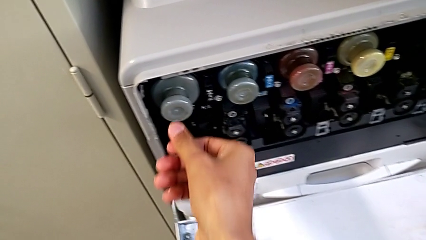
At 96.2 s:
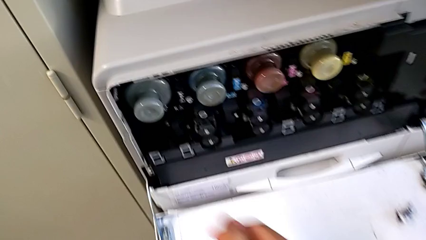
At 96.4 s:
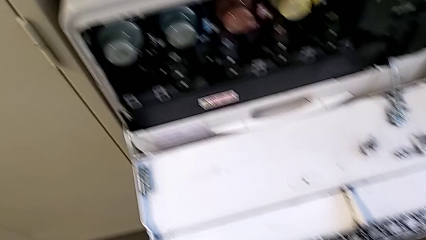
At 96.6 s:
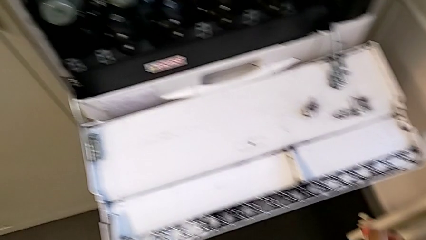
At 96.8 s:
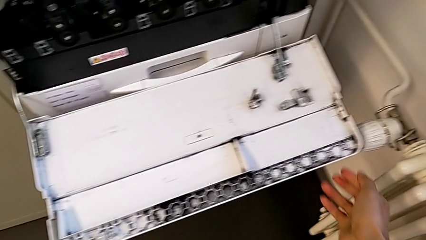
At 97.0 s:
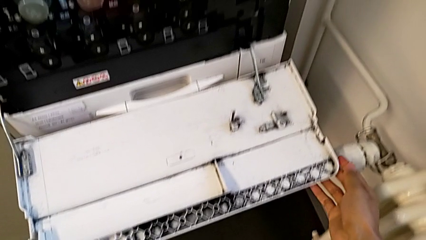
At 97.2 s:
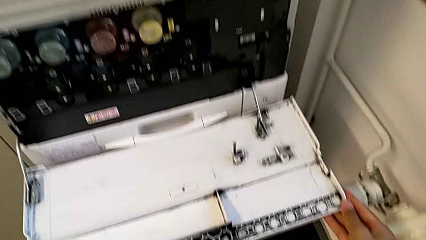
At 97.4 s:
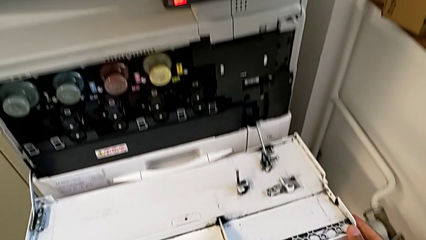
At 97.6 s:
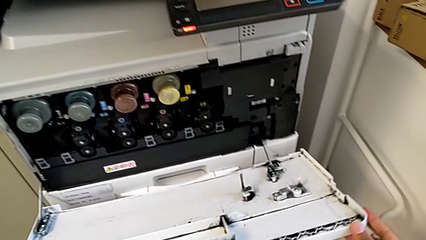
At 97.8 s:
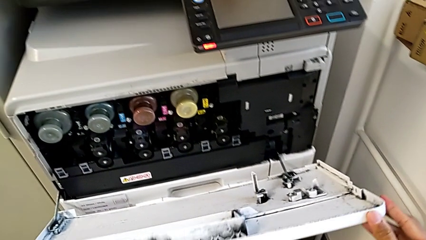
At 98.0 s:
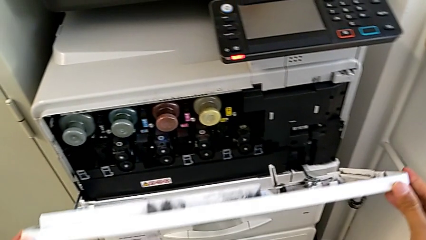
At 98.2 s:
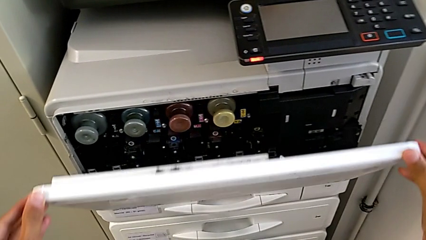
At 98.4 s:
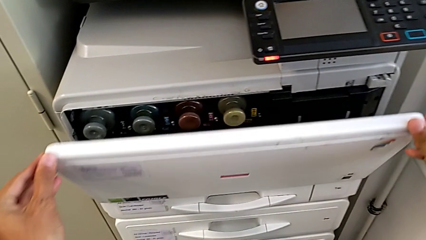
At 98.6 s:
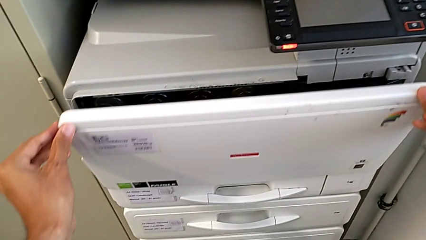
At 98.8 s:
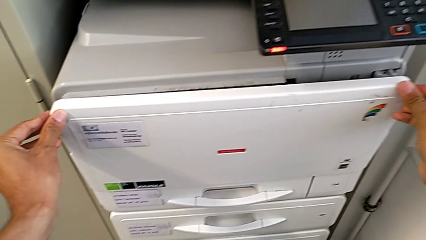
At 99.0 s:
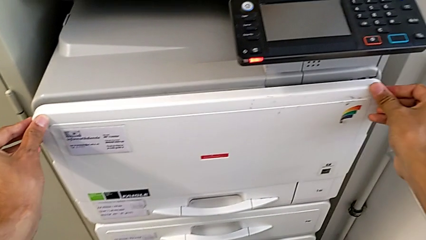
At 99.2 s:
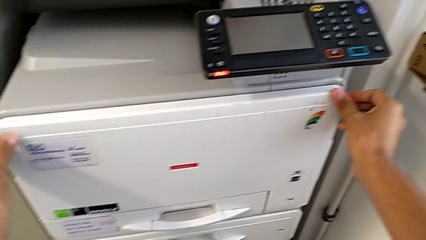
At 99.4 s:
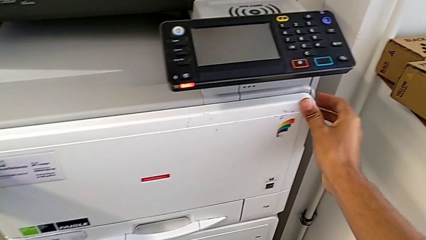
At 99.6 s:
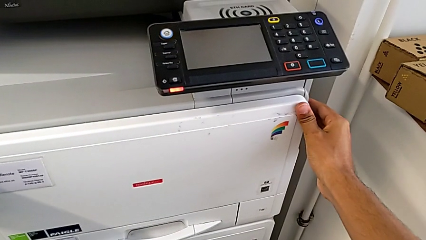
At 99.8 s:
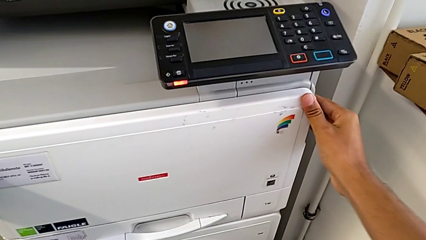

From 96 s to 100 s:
The camera wearer is exchanging the black ink cartridge. They close the cartridge gate.
